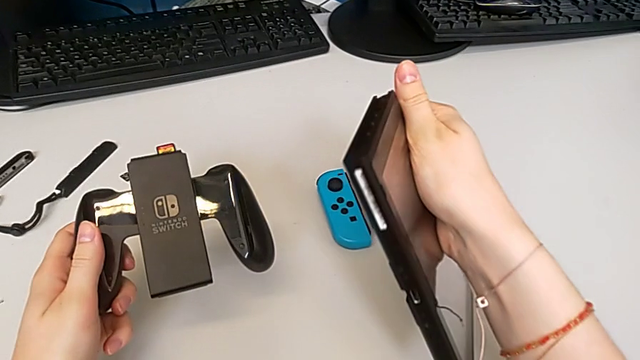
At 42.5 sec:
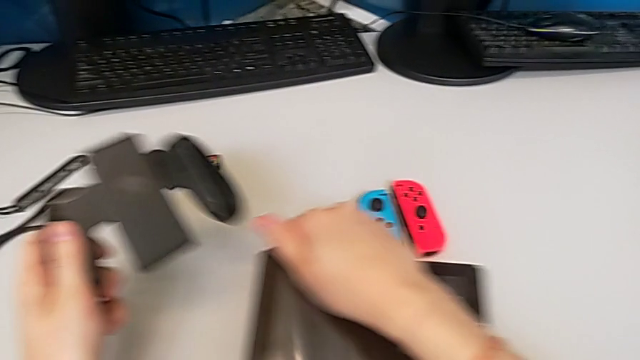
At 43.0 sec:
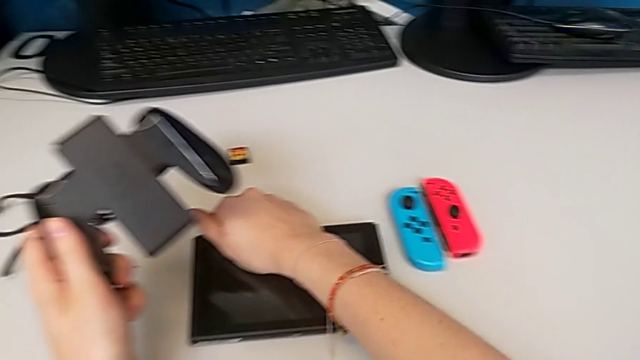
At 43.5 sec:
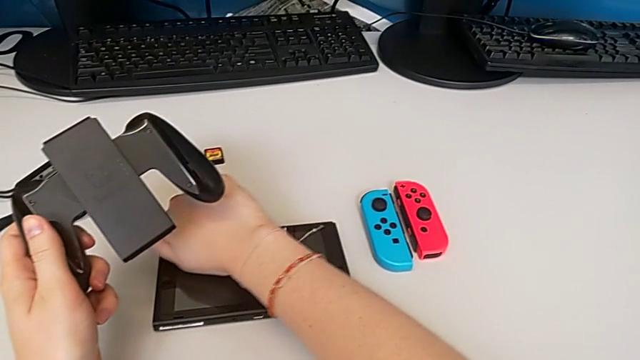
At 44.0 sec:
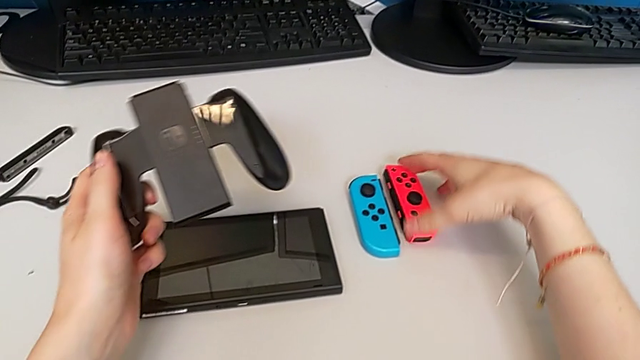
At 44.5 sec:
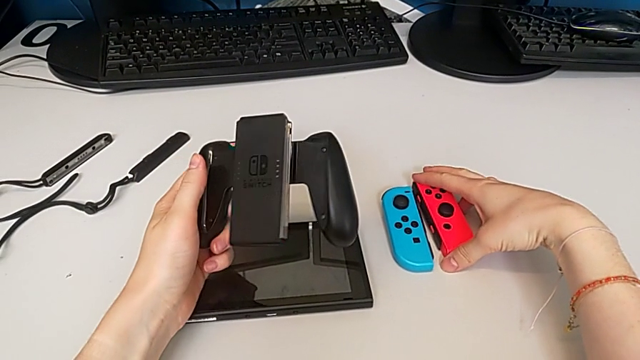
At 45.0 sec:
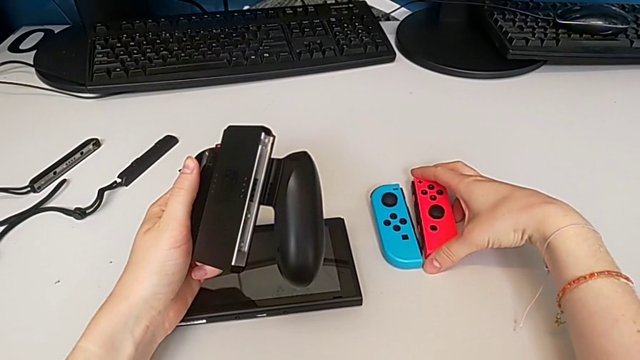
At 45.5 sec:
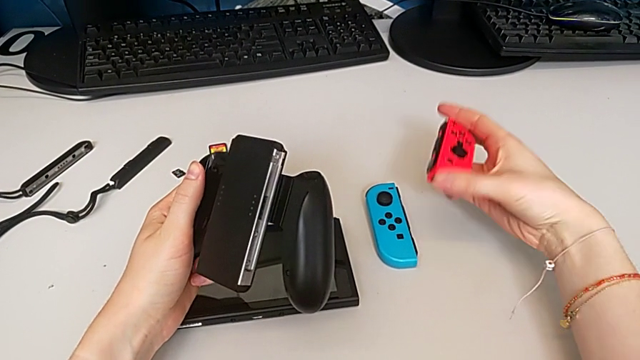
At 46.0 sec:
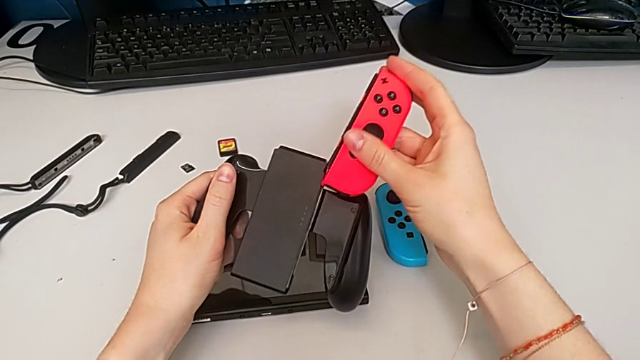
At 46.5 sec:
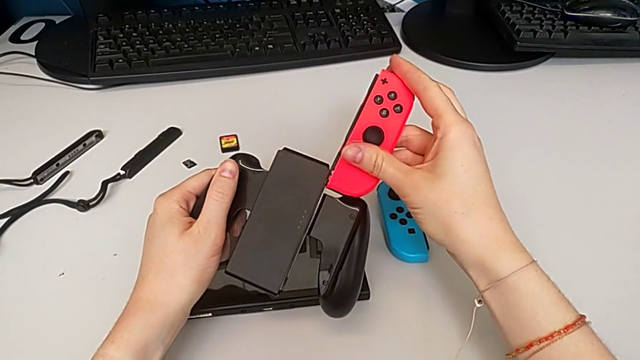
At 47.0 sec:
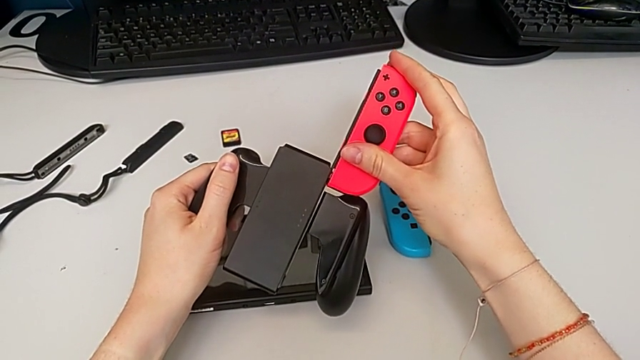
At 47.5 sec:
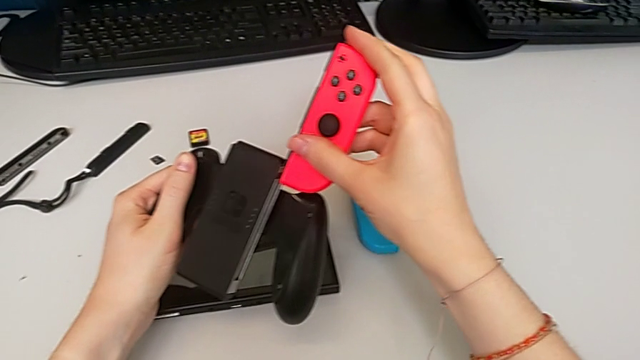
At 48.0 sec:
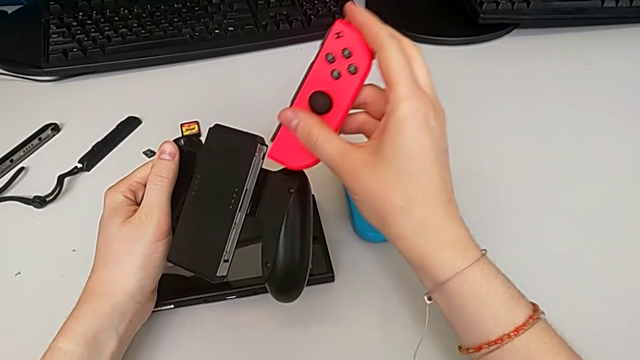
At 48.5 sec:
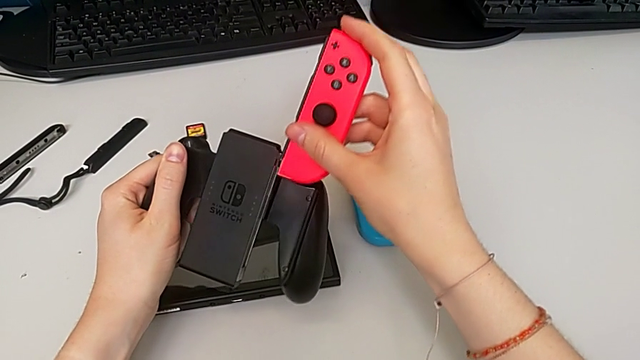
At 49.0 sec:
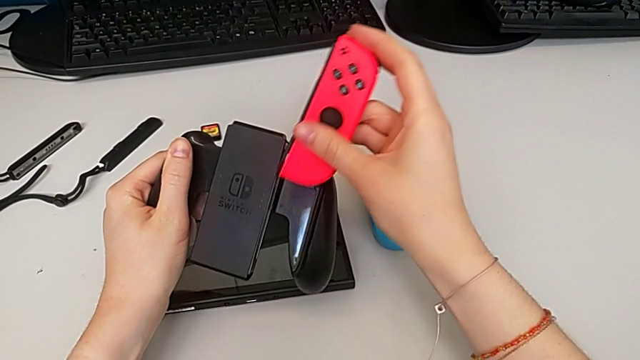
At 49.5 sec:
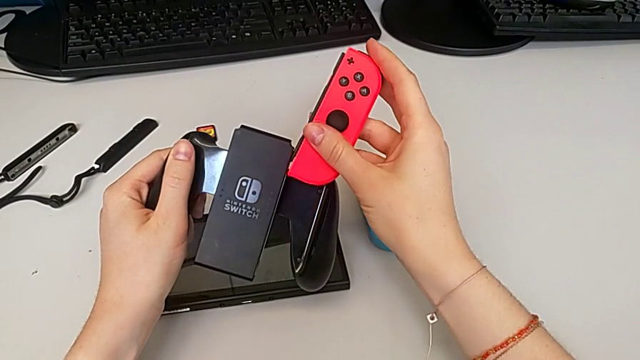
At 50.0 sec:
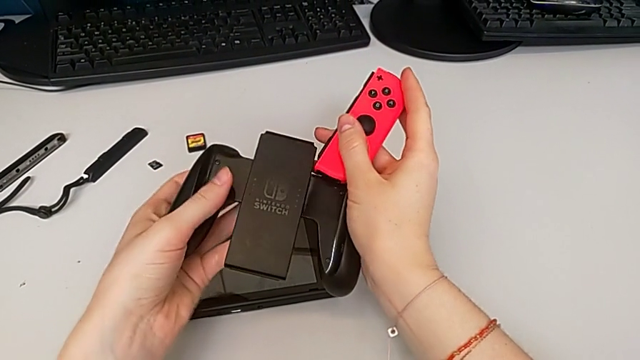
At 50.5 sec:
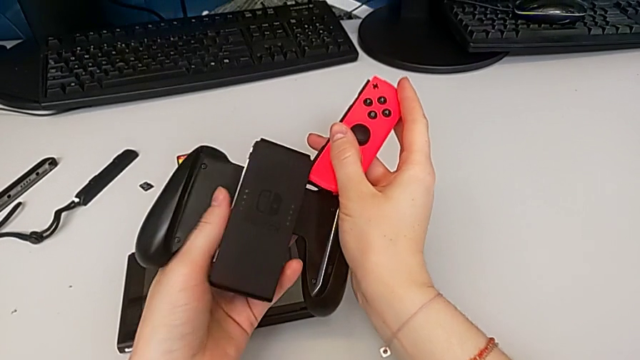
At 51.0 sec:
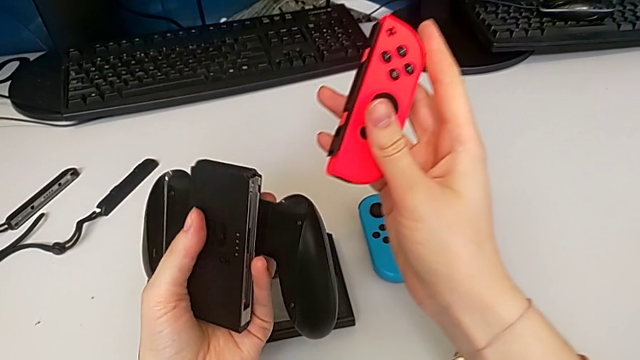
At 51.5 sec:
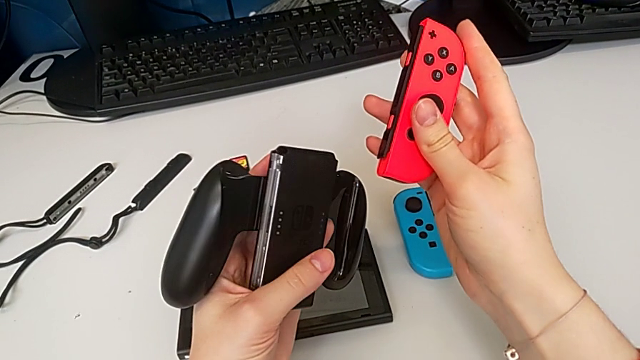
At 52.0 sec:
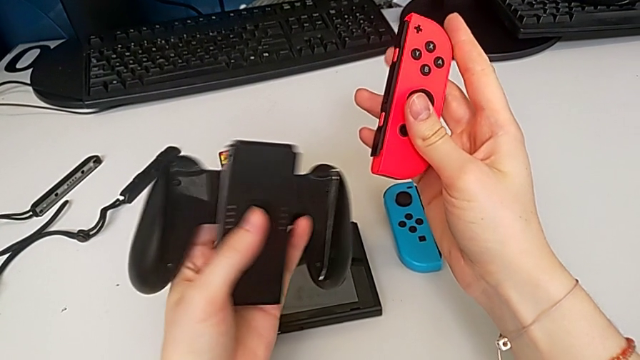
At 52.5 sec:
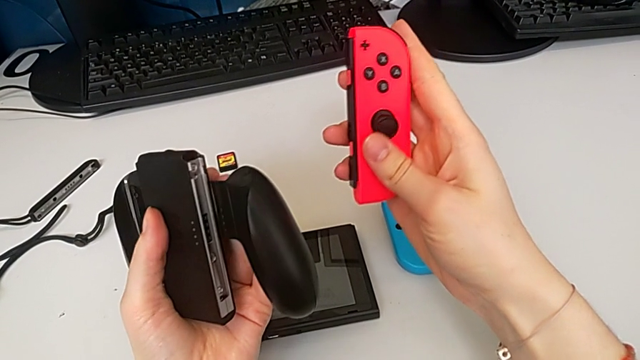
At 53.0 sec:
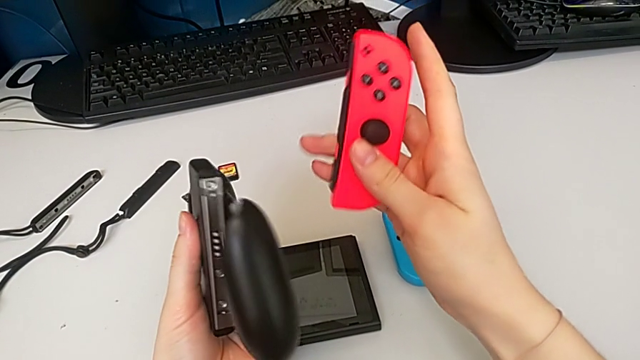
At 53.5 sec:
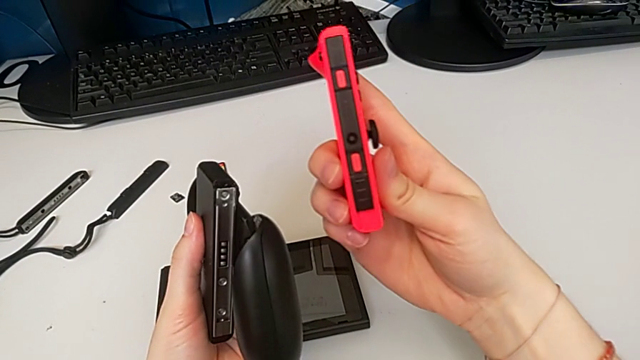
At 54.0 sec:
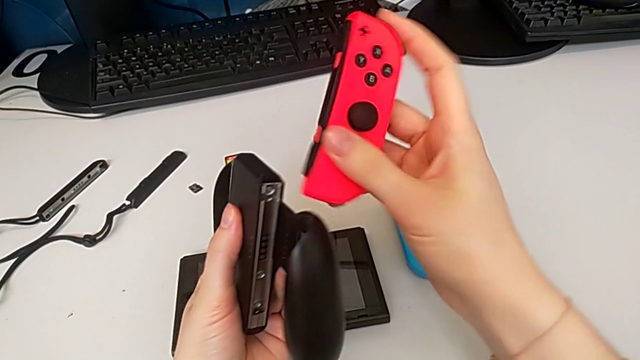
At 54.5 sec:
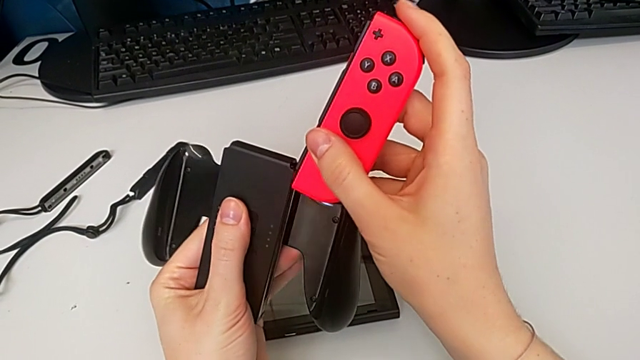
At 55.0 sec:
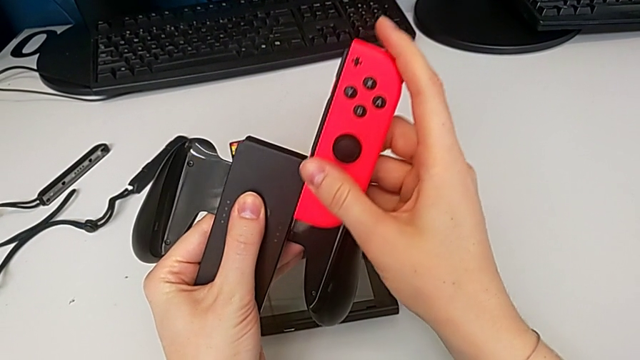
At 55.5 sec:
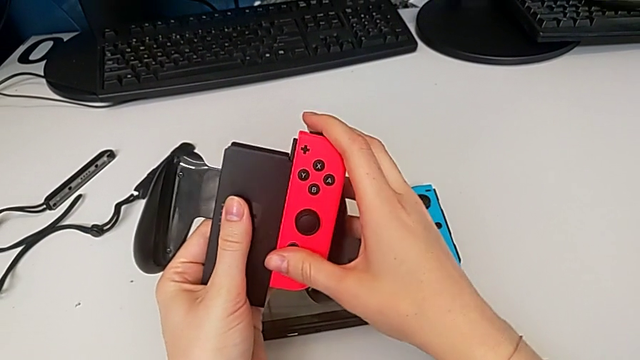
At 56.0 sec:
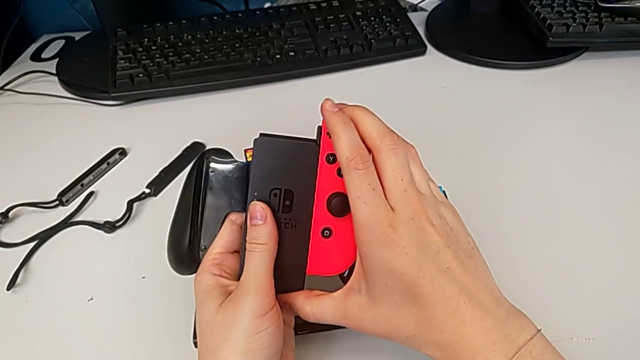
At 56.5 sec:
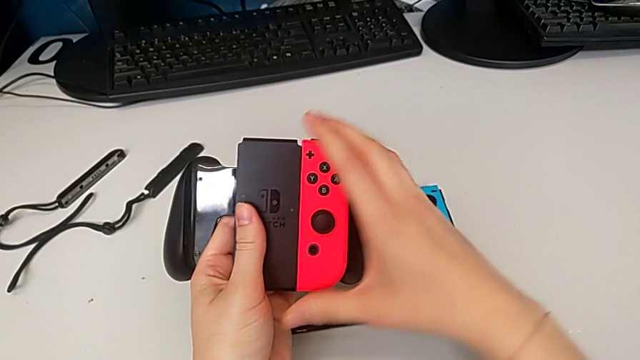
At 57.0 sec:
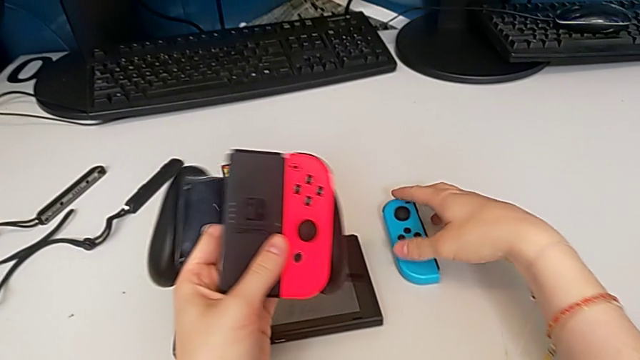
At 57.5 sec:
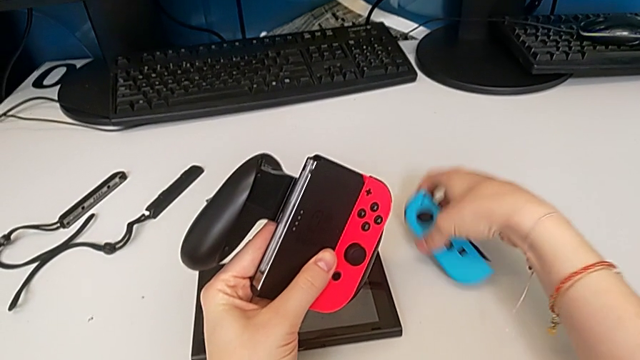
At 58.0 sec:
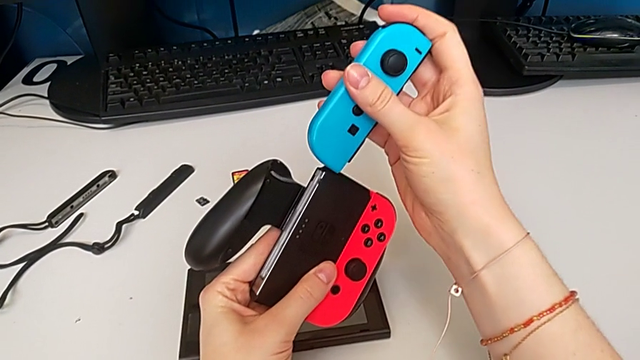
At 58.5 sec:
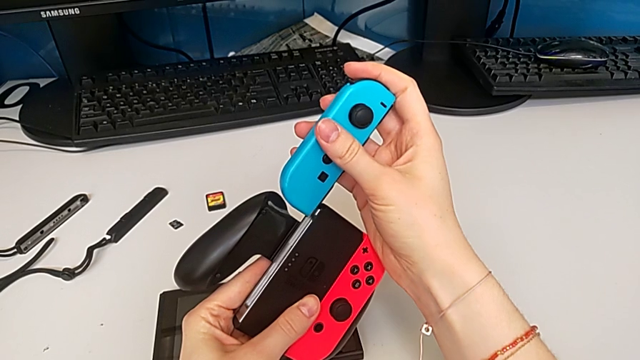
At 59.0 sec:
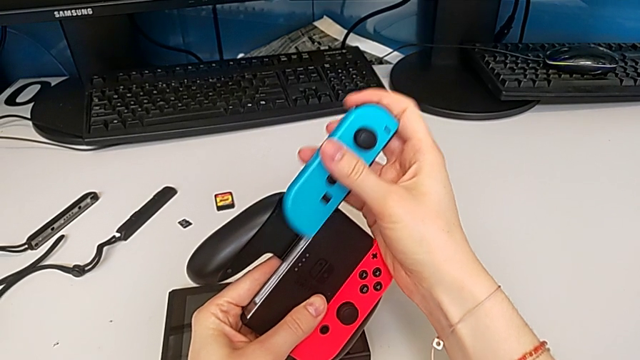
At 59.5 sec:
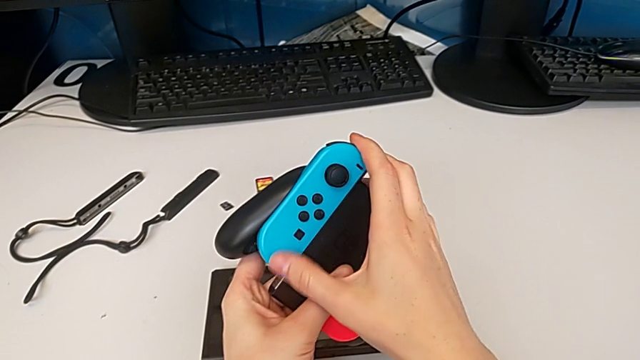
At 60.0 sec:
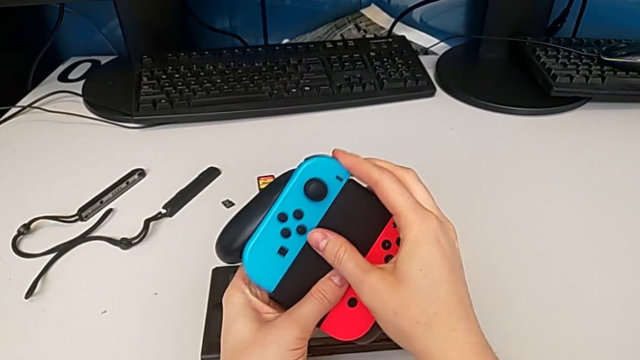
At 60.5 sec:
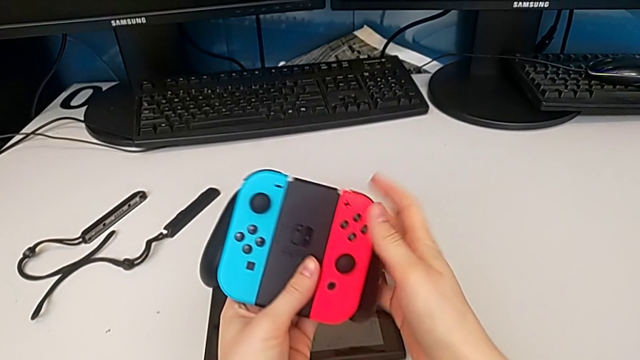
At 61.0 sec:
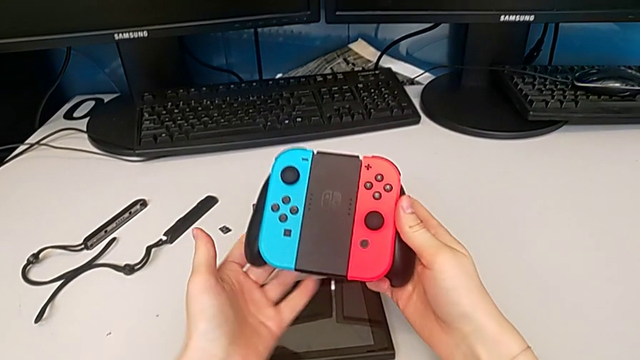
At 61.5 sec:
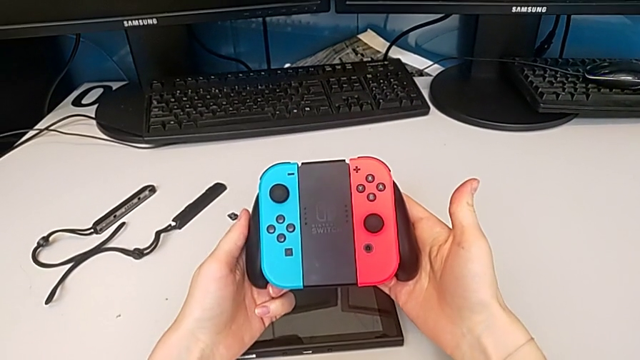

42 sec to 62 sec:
The camera wearer is exchanging to the Joy-Con comfort grip mode. They place the Nintendo Switch, grab the right Joy-Con controller, align the Joy-Con controller, insert the right Joy-Con controller, grab the left Joy-Con controller and insert it.

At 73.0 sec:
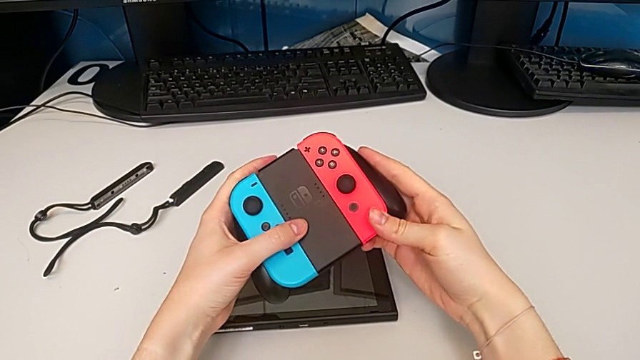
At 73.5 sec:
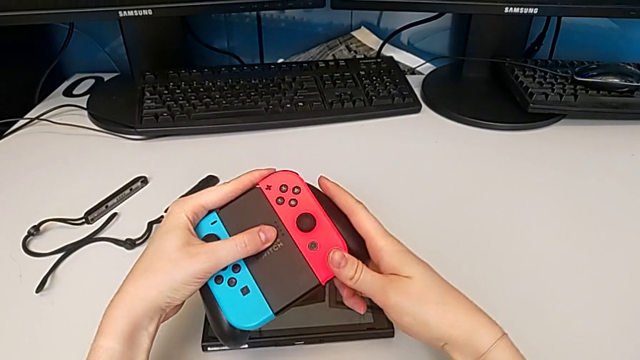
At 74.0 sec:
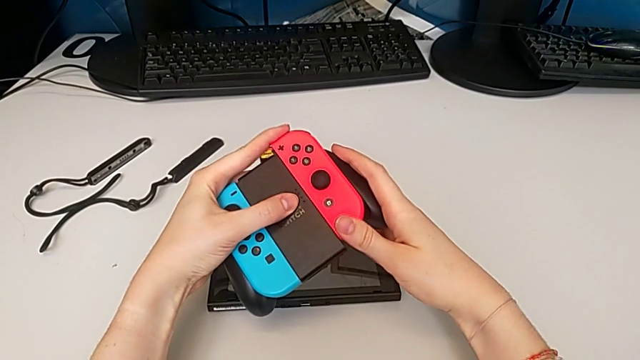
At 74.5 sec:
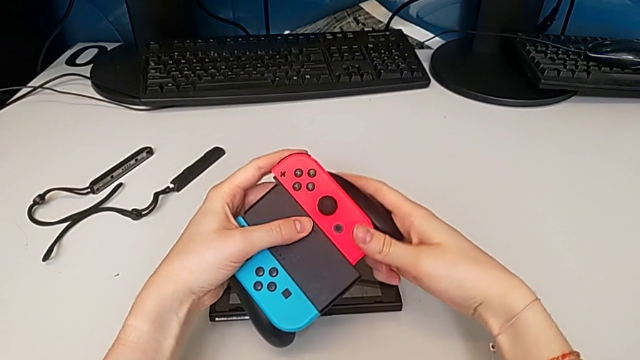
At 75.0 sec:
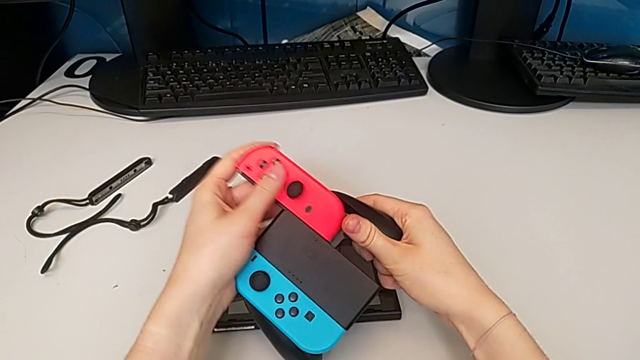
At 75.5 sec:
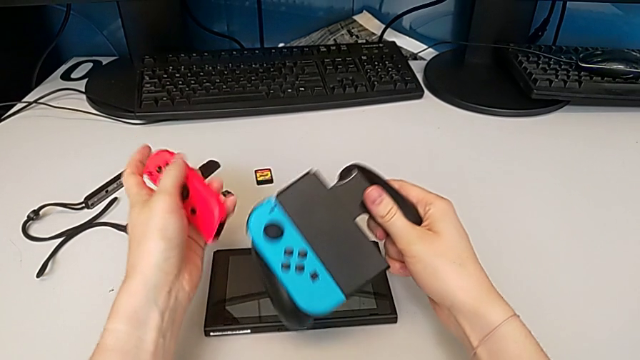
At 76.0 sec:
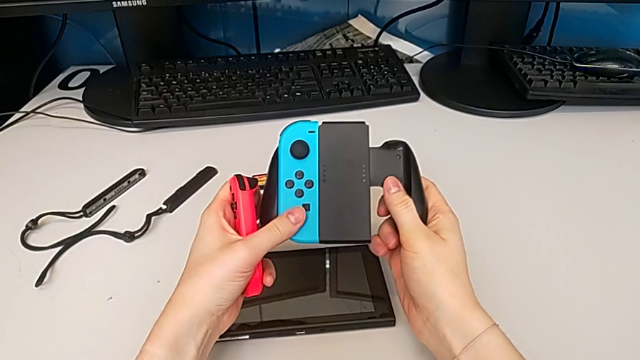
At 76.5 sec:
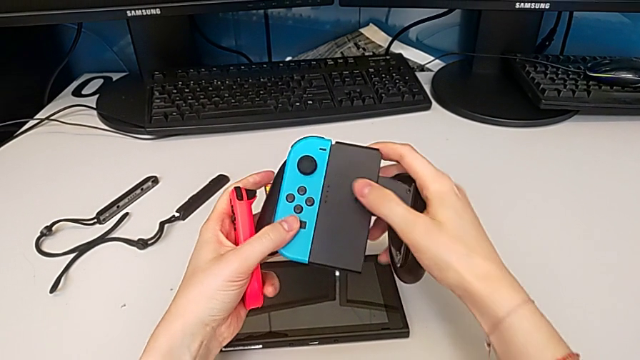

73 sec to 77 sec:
The camera wearer is changing the Joy-Con controllers of the comfort grip to a Joy-Con strap. They withdraw the right Joy-Con controller.
